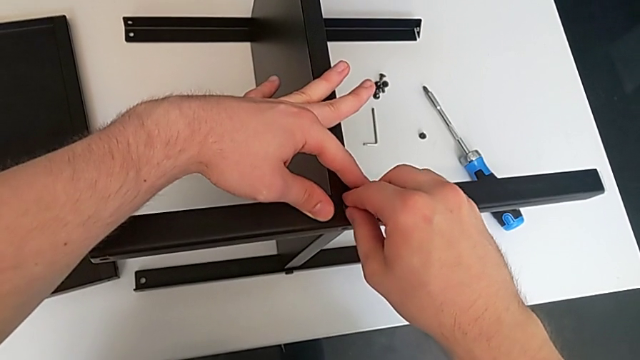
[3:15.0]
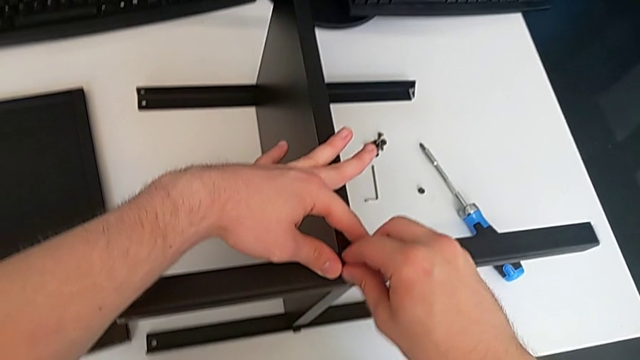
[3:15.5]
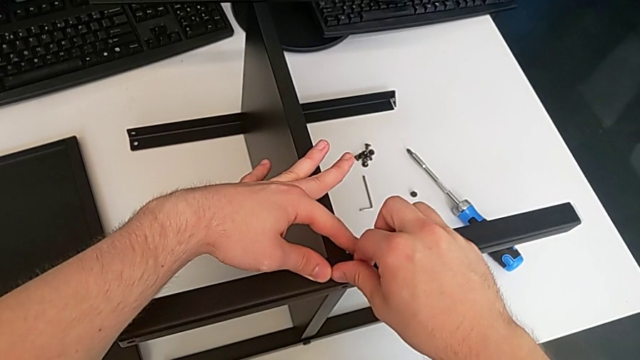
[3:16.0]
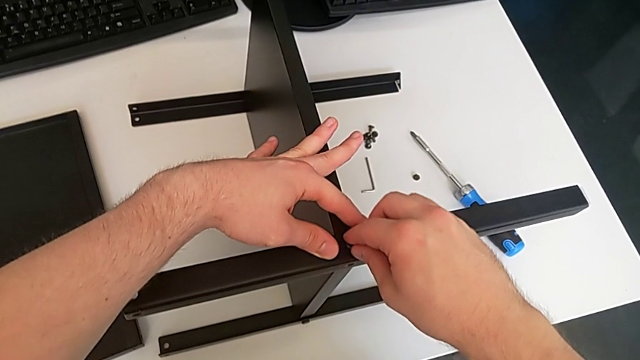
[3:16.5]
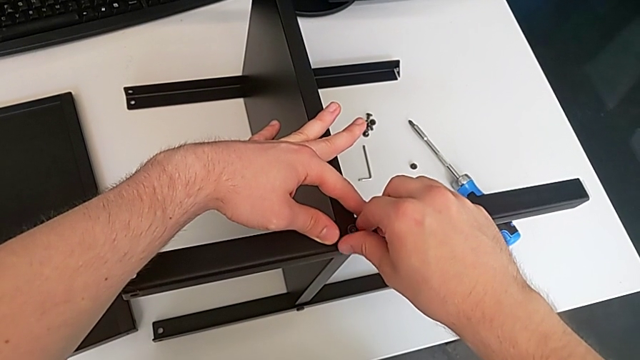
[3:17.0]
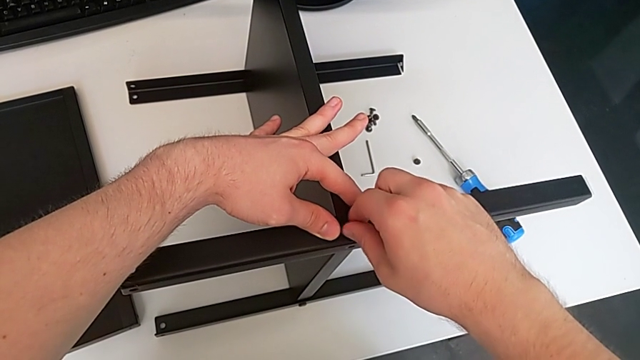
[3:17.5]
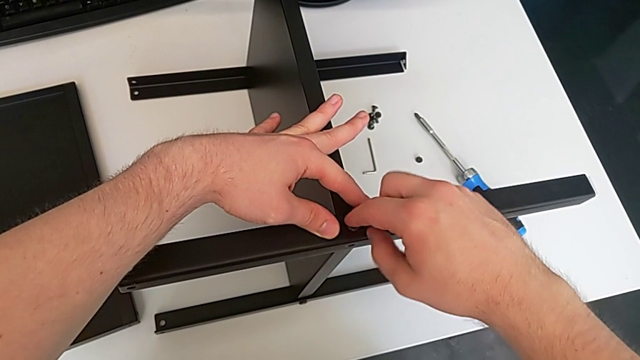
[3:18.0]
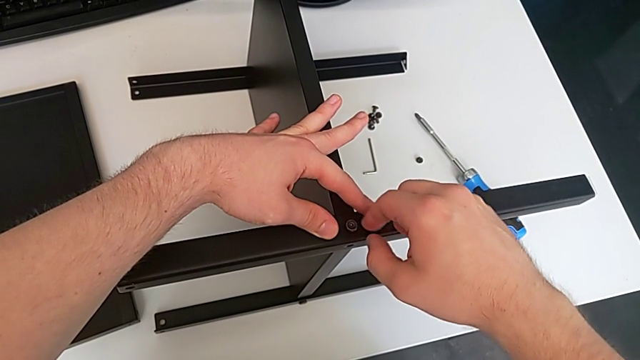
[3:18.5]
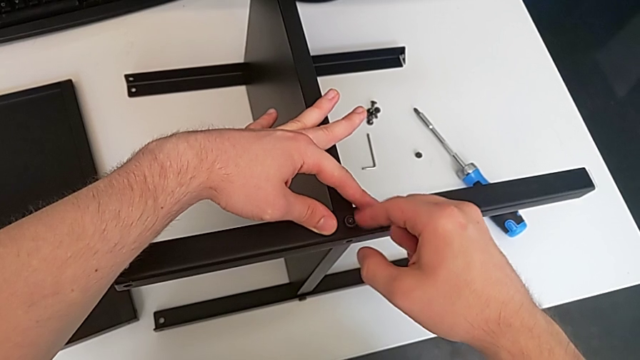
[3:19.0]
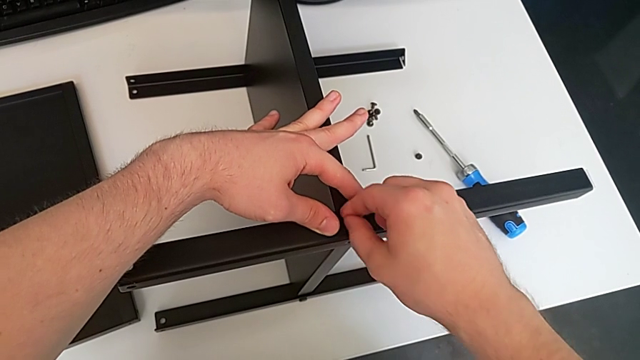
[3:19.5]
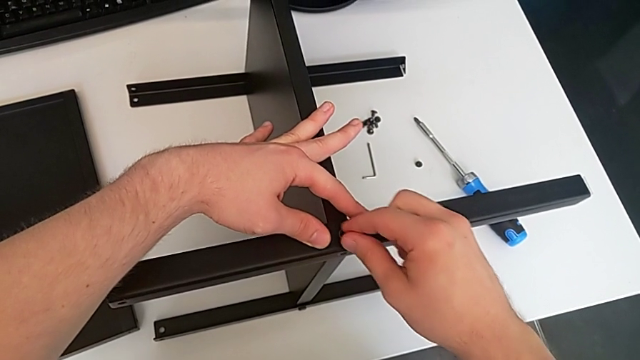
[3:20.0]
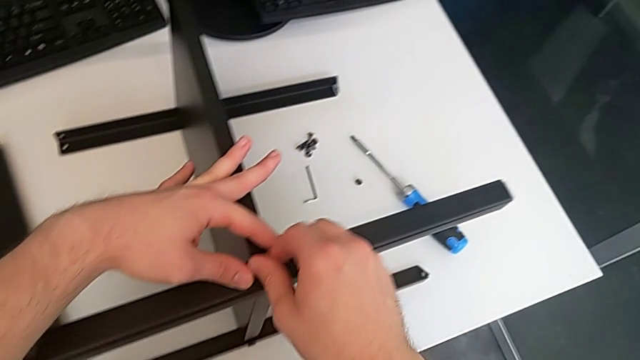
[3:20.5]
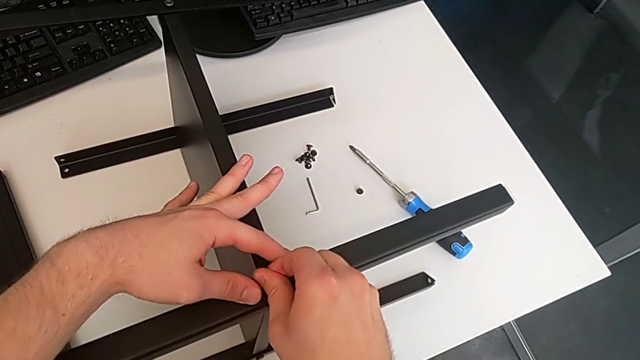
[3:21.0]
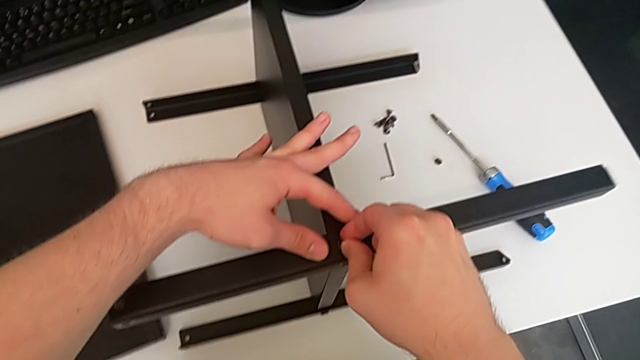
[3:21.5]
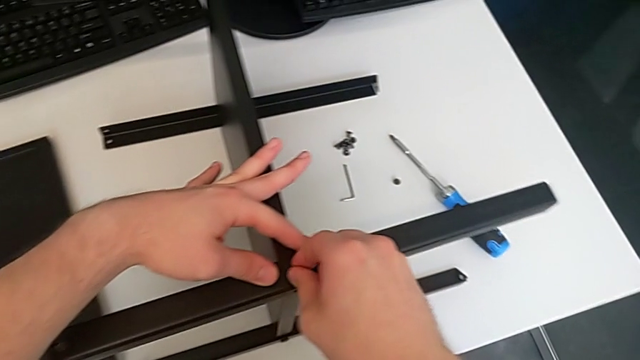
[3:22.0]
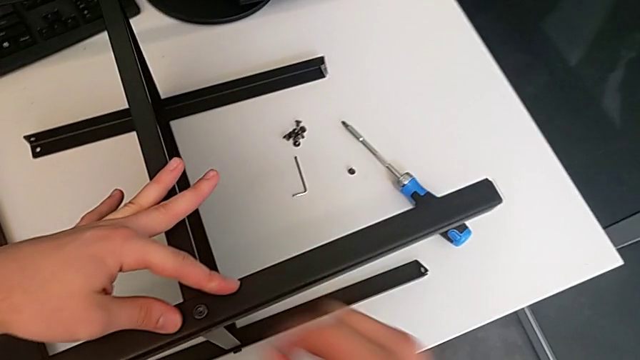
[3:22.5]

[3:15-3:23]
The camera wearer is screwing the fifth screw. They keep screwing the fifth hex socket head.

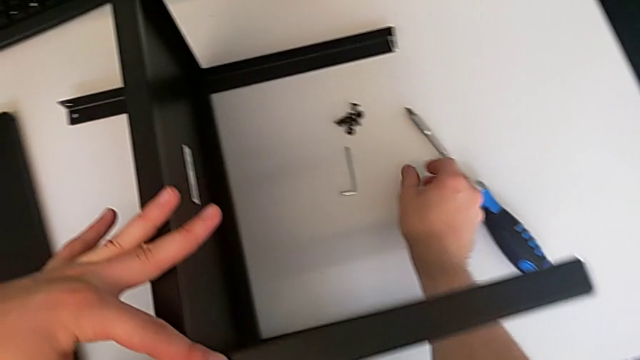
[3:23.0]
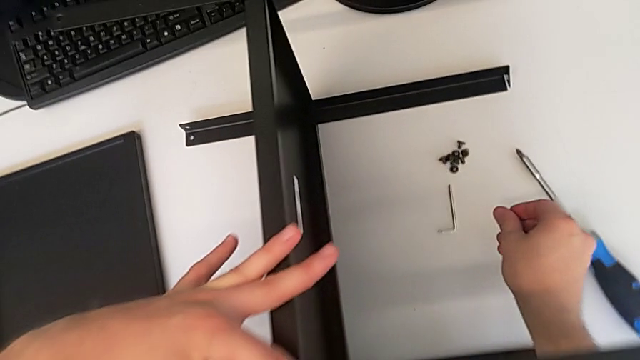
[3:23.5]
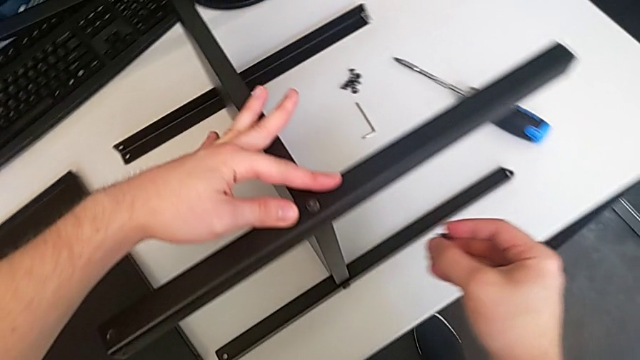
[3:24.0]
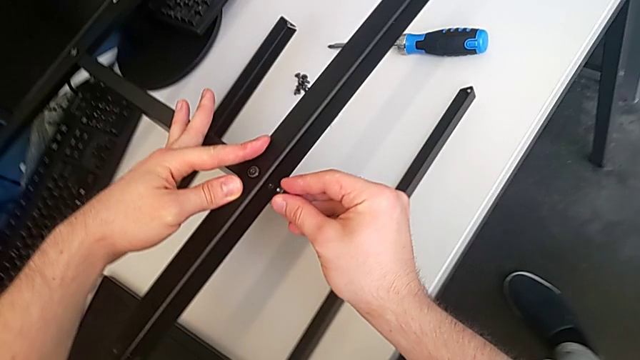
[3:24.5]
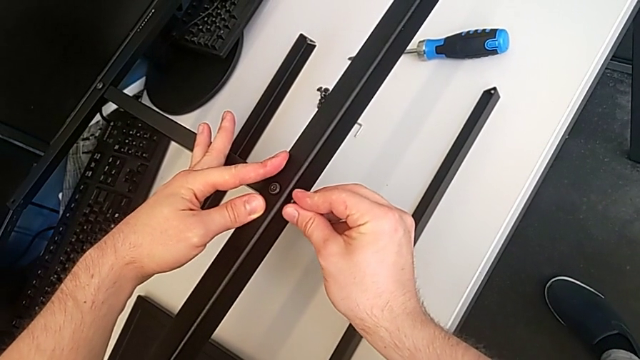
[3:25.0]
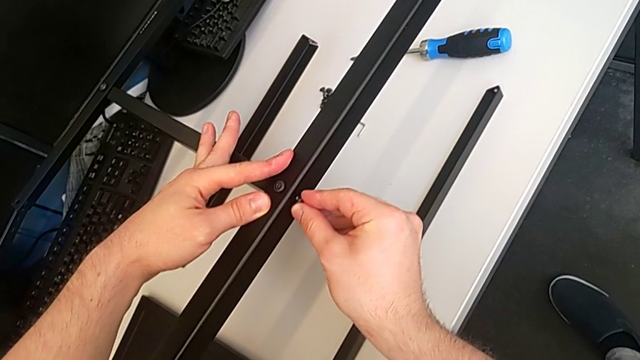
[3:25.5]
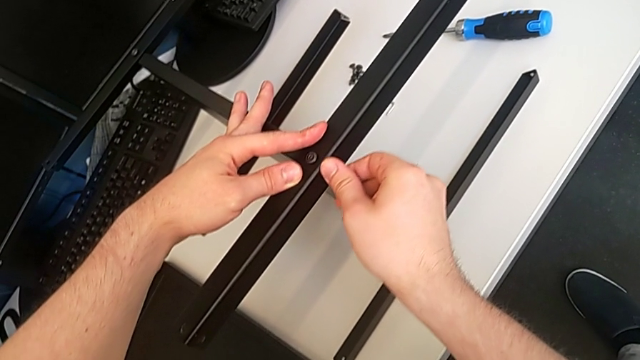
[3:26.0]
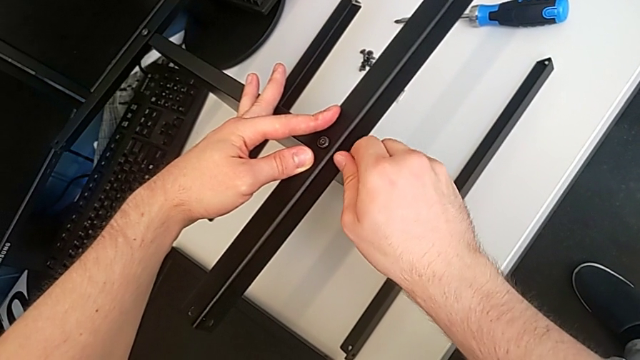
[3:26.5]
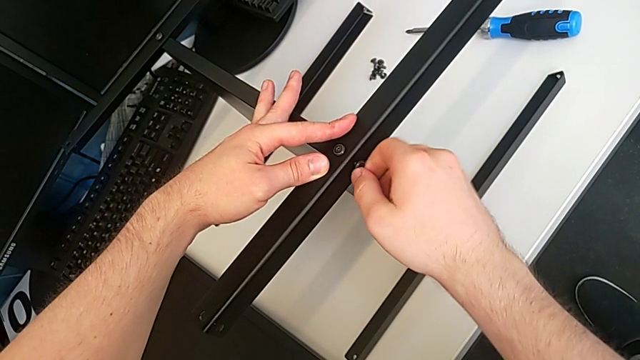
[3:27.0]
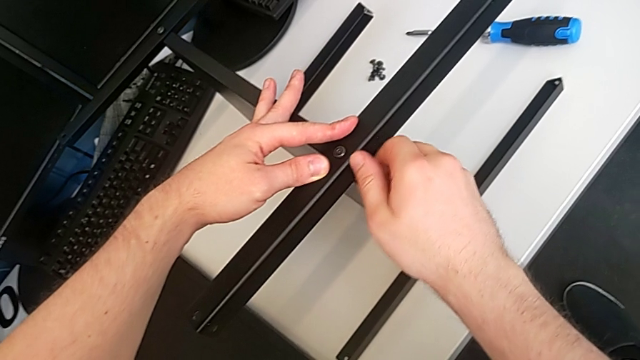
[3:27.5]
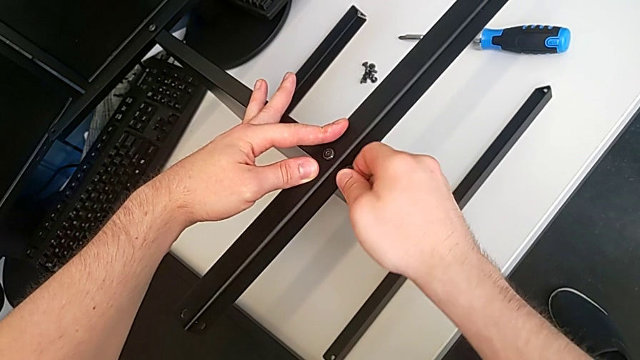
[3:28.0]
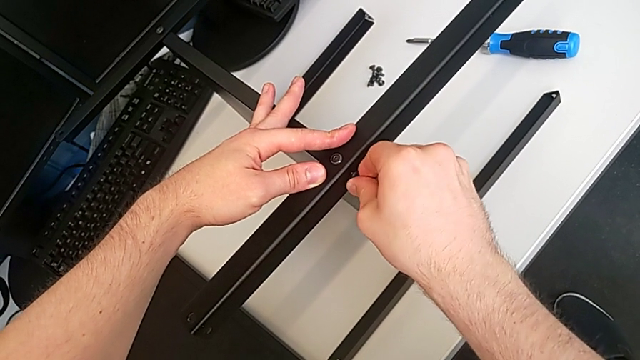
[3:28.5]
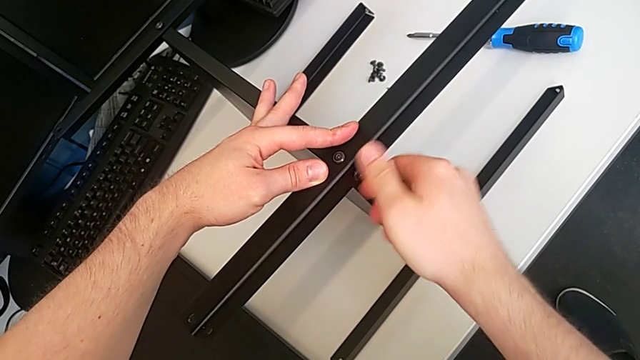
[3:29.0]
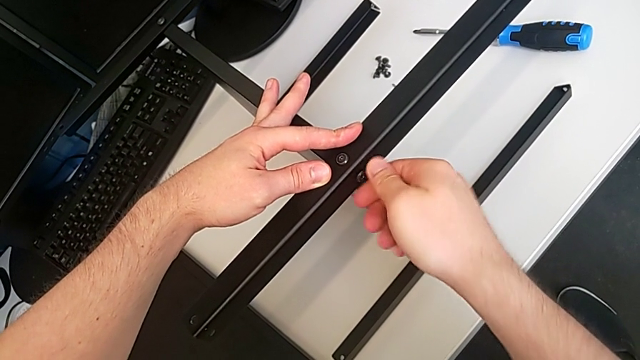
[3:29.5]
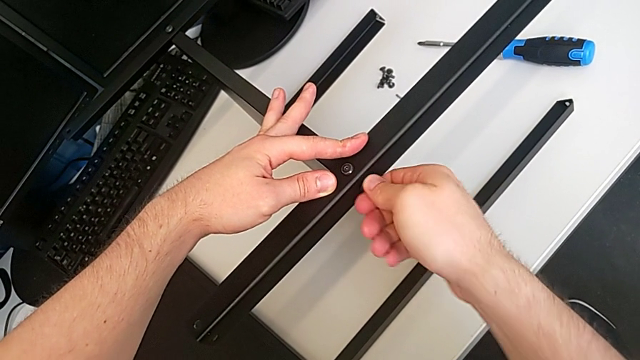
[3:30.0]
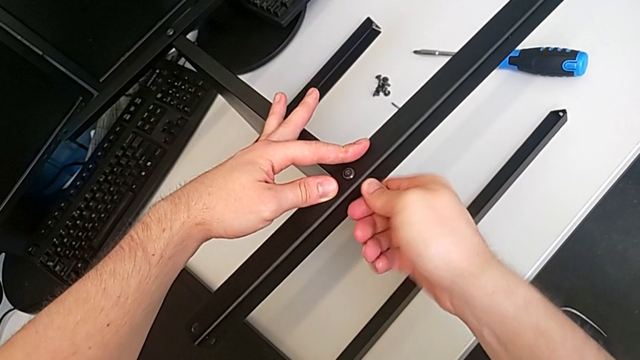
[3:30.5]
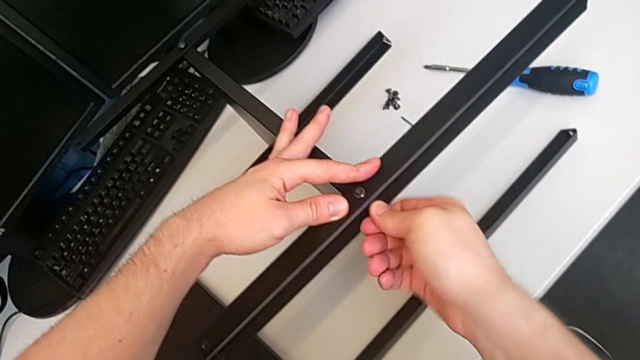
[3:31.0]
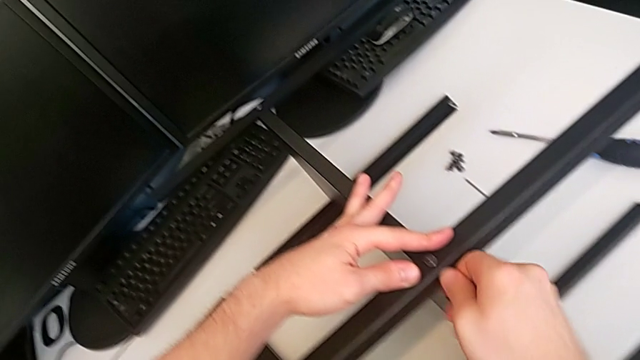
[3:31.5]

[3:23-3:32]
The camera wearer screws the sixth screw. They grab the fifth hex socket head, lift the sixth hex socket head, screw it and hold the fourth leg.

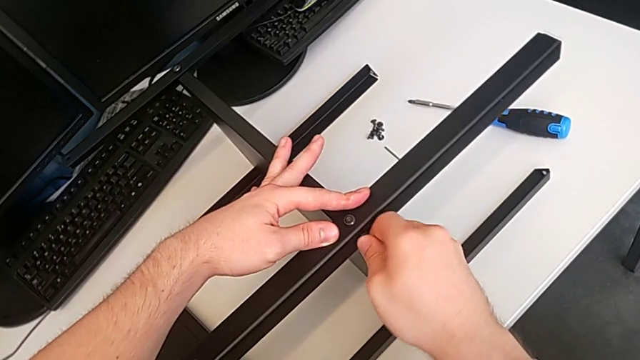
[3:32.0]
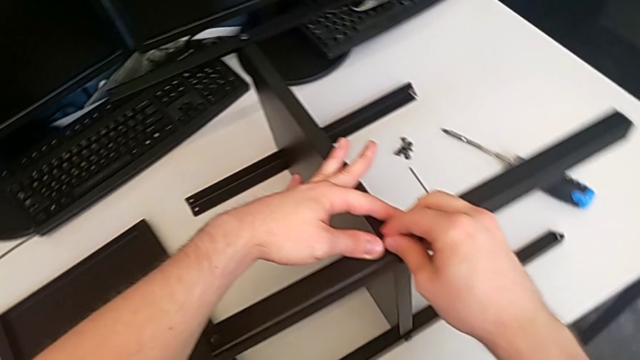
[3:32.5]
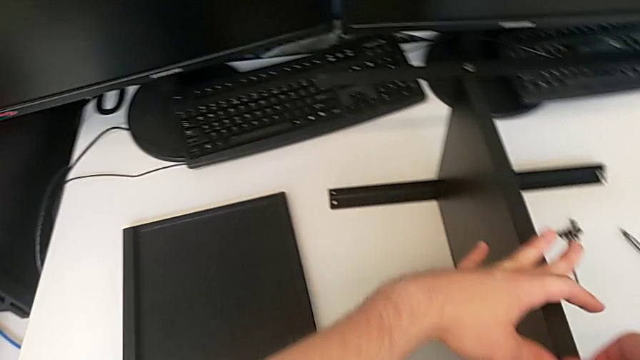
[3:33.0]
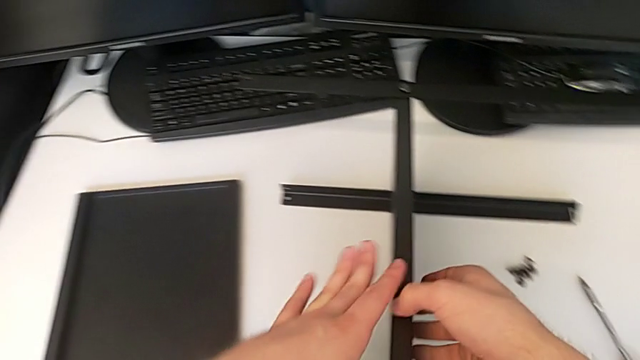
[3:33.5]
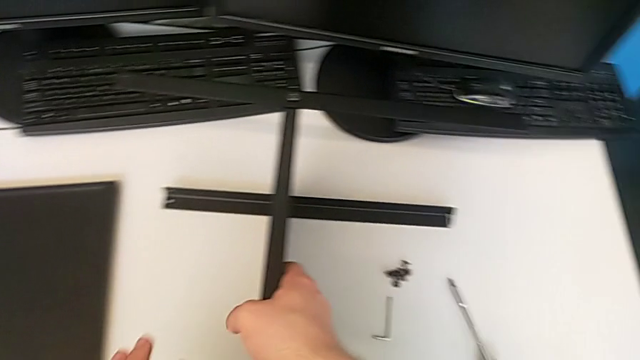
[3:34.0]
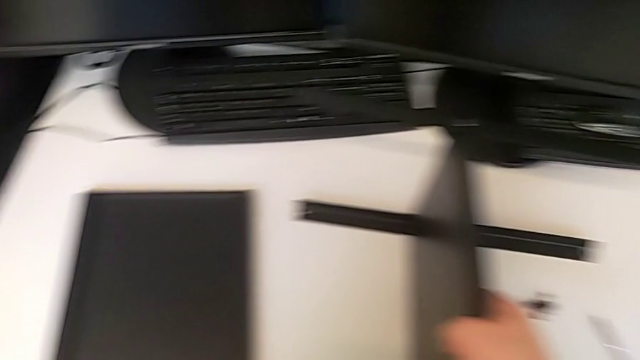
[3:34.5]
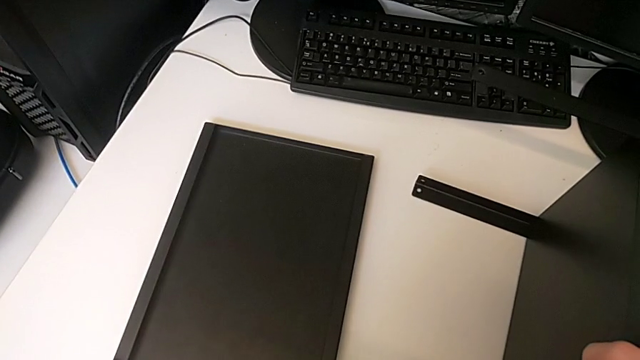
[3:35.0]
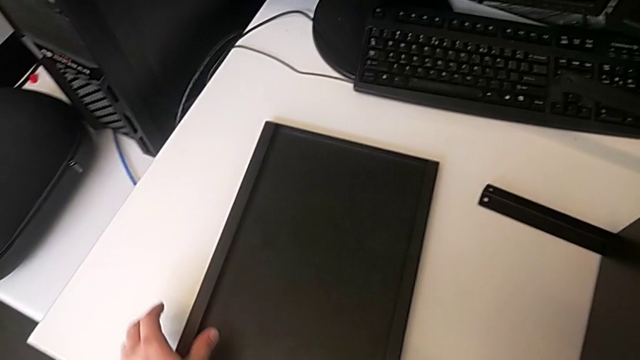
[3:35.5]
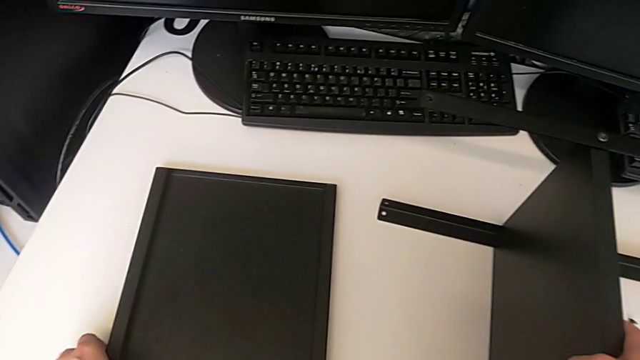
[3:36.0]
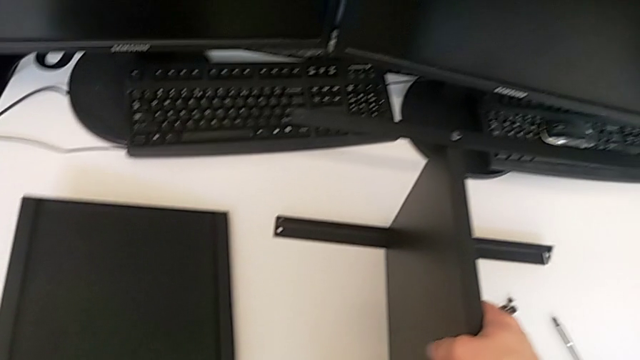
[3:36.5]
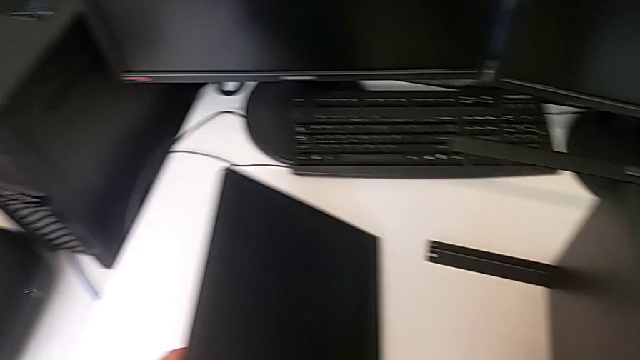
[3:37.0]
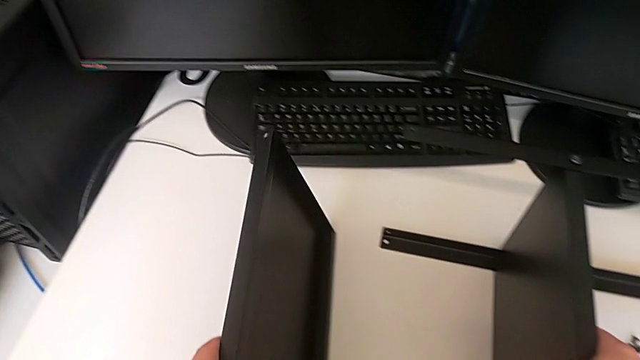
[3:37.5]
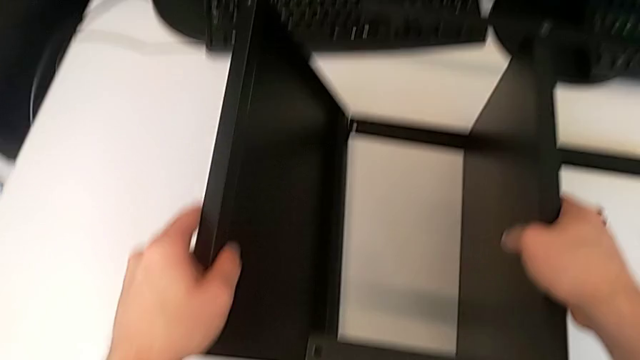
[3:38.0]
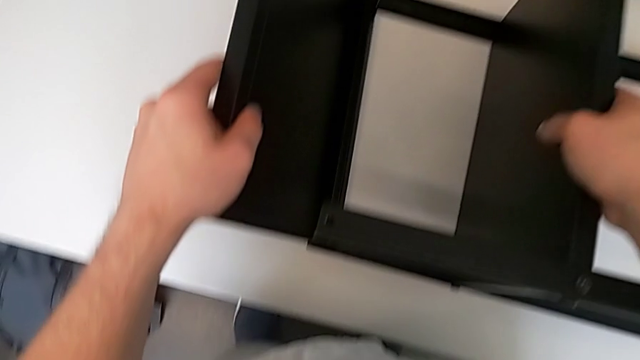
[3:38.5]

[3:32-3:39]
The camera wearer is aligning the table's legs. They hold the tray and lift it.
